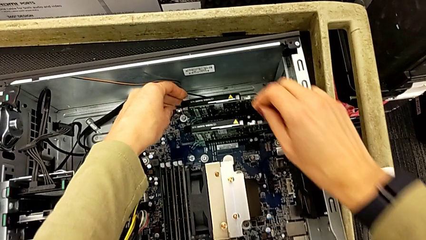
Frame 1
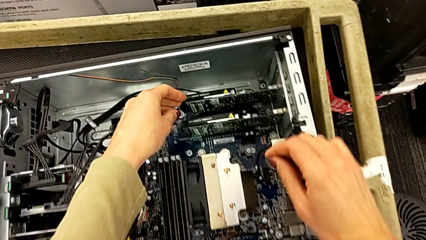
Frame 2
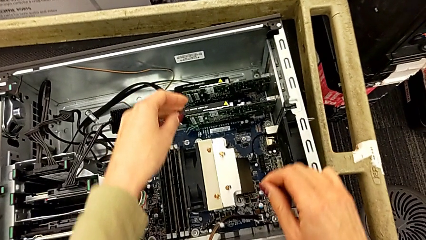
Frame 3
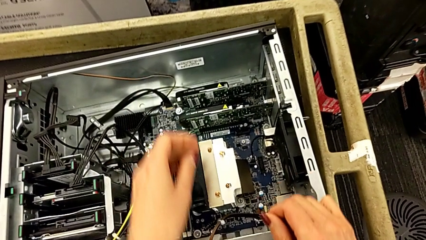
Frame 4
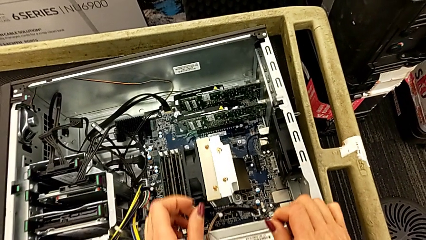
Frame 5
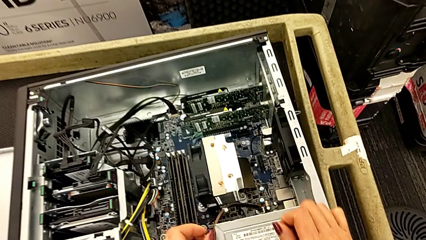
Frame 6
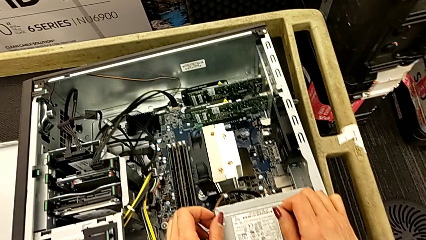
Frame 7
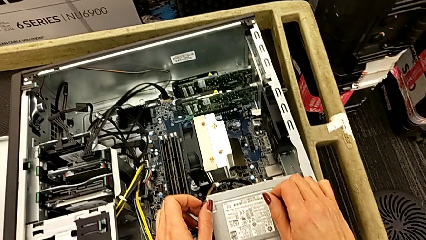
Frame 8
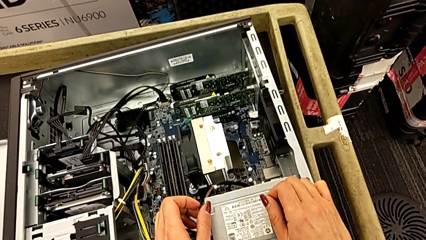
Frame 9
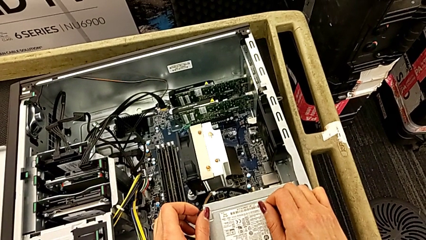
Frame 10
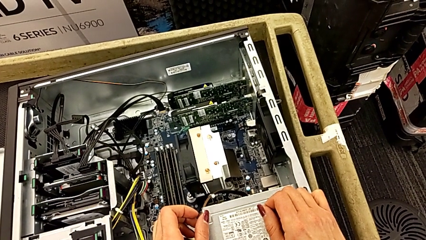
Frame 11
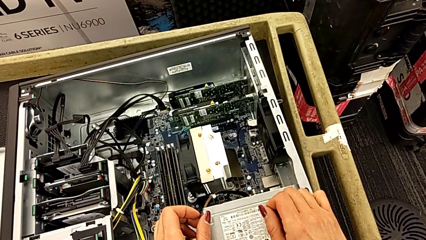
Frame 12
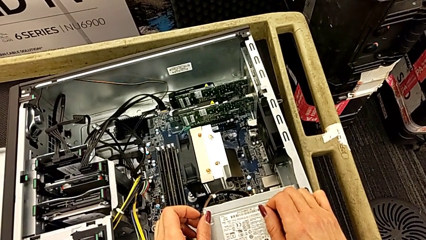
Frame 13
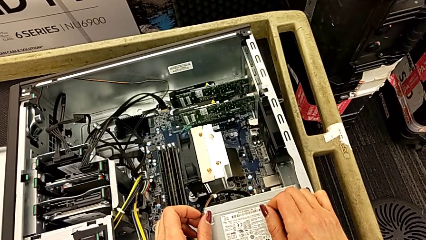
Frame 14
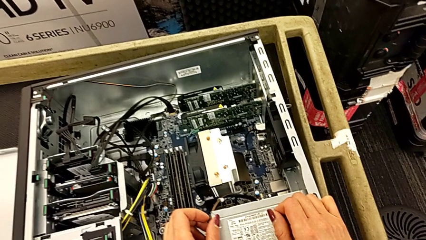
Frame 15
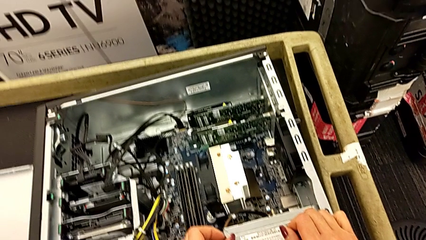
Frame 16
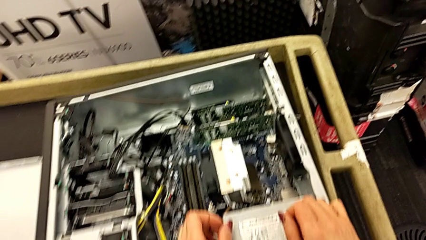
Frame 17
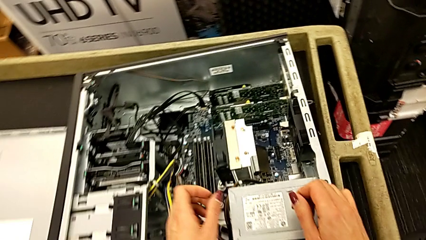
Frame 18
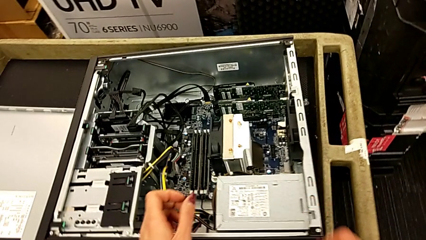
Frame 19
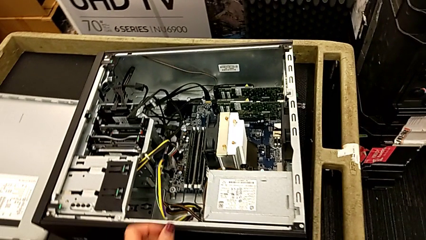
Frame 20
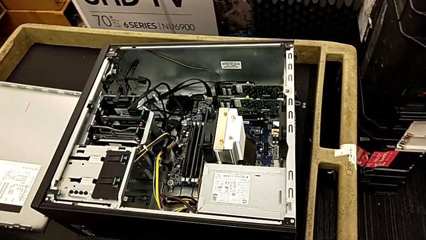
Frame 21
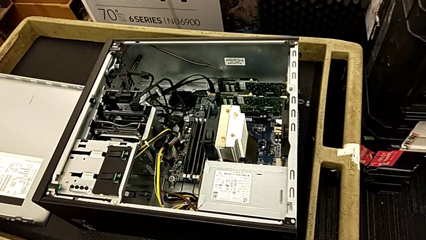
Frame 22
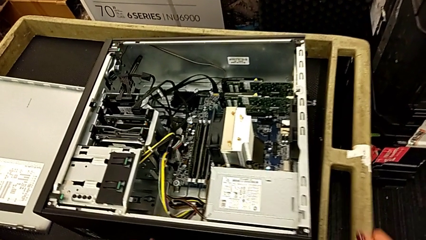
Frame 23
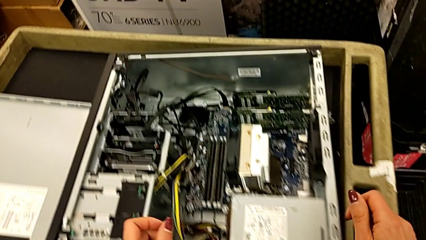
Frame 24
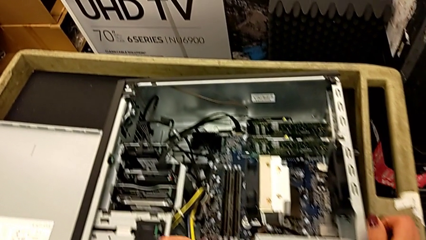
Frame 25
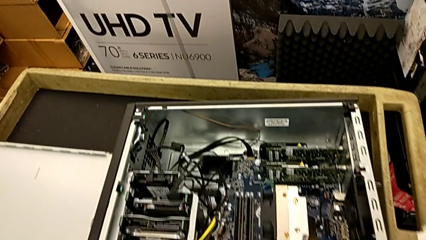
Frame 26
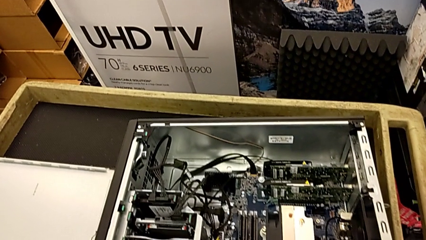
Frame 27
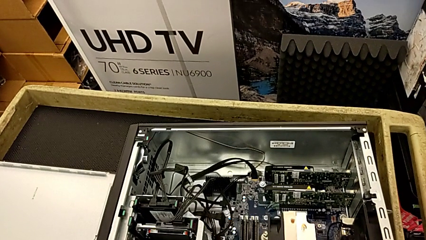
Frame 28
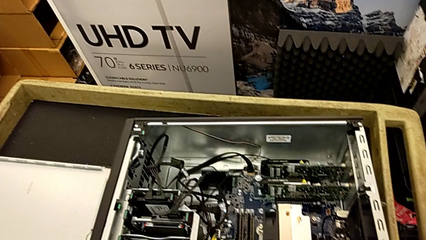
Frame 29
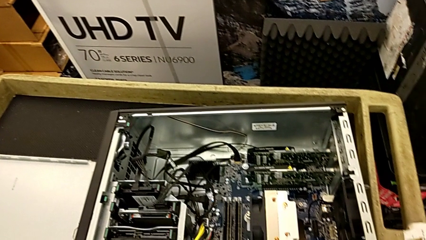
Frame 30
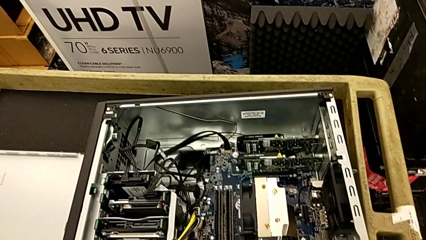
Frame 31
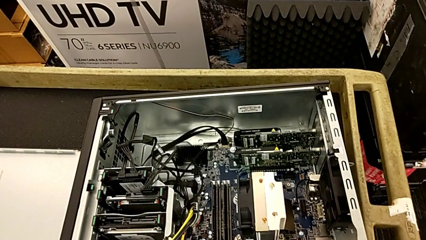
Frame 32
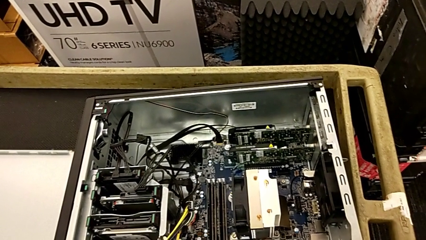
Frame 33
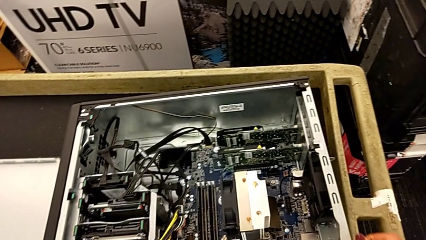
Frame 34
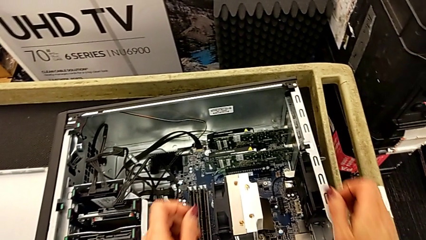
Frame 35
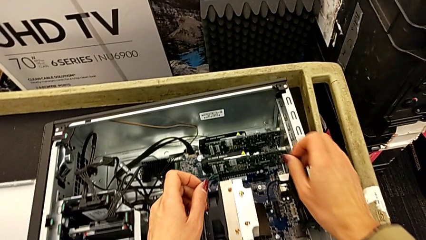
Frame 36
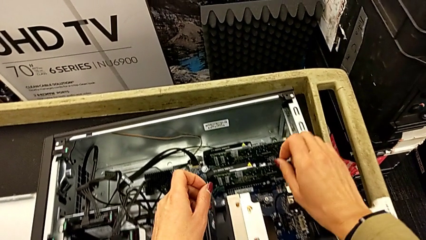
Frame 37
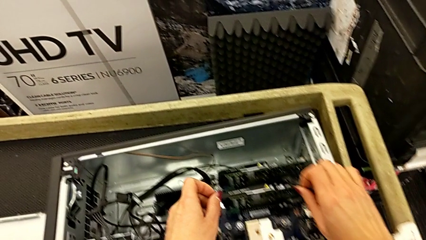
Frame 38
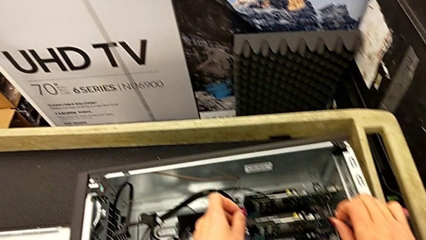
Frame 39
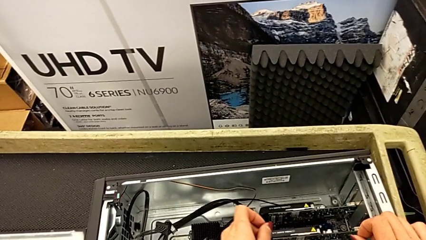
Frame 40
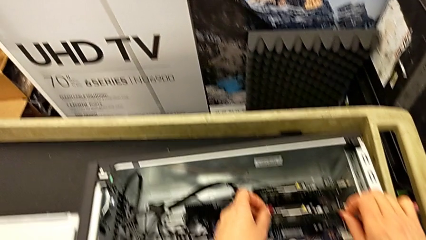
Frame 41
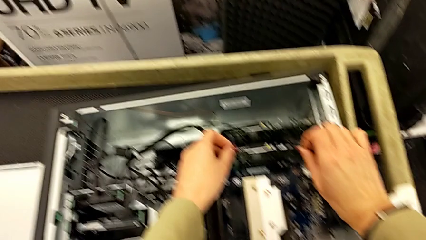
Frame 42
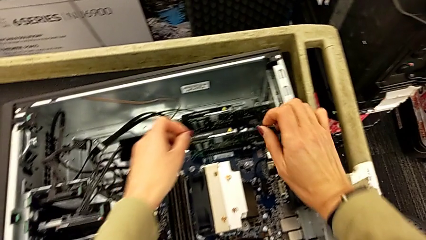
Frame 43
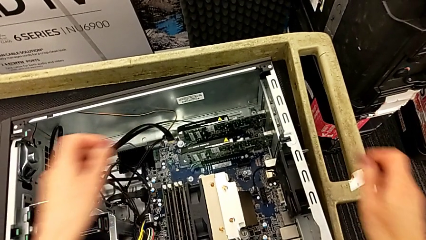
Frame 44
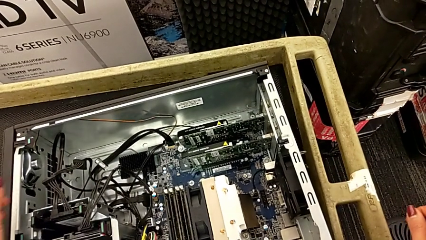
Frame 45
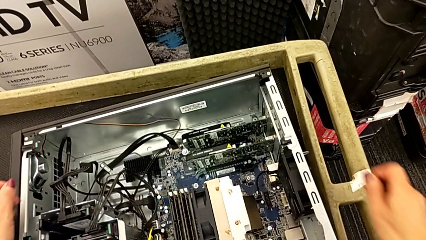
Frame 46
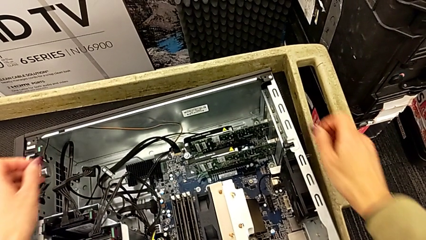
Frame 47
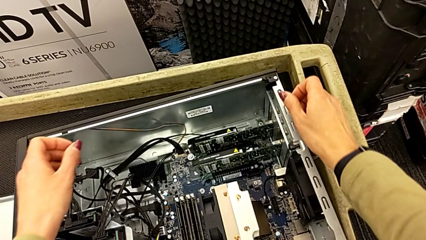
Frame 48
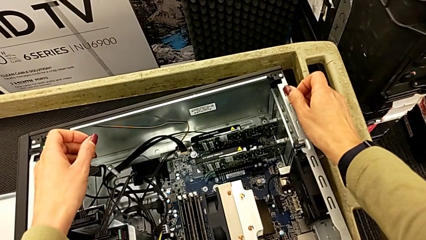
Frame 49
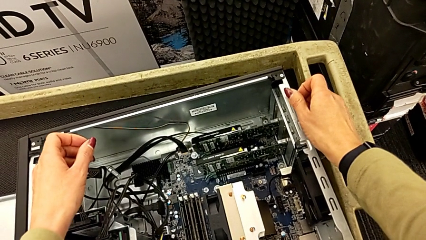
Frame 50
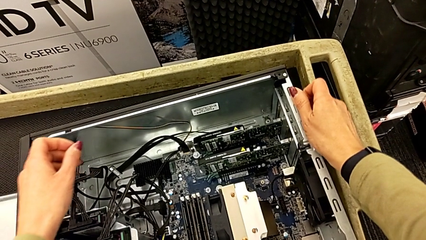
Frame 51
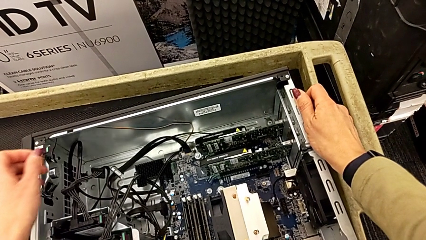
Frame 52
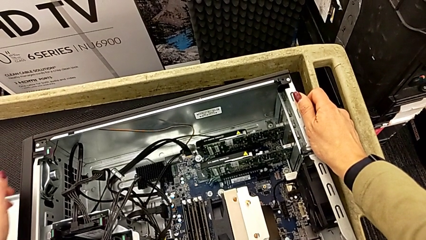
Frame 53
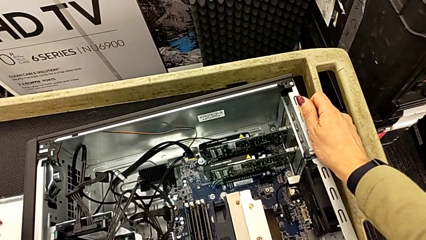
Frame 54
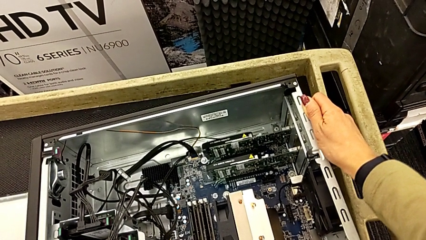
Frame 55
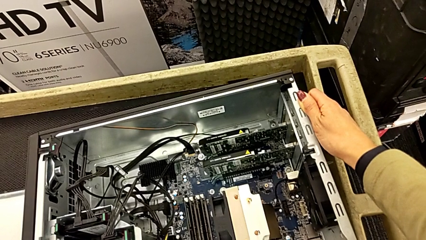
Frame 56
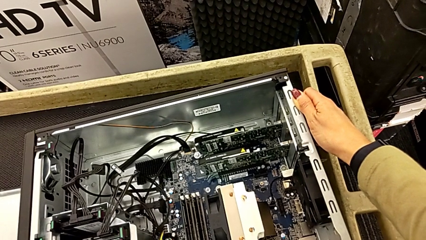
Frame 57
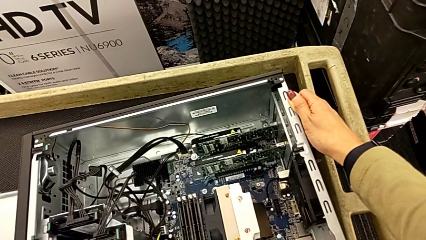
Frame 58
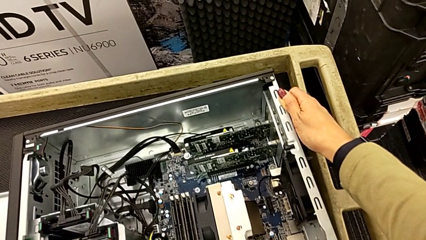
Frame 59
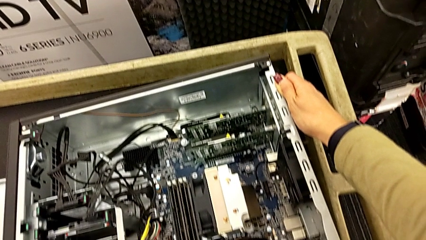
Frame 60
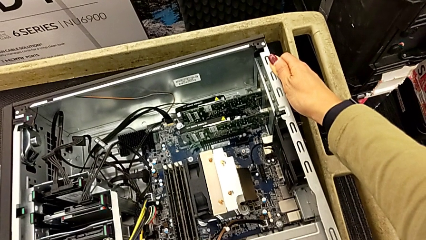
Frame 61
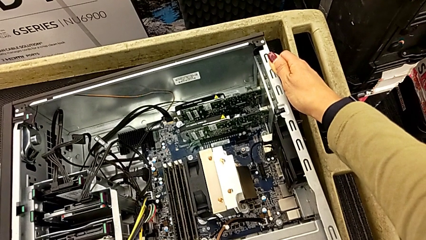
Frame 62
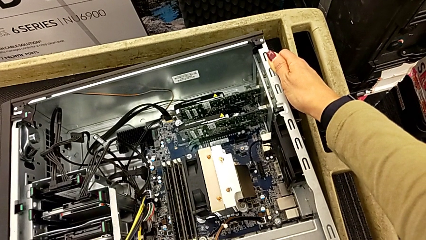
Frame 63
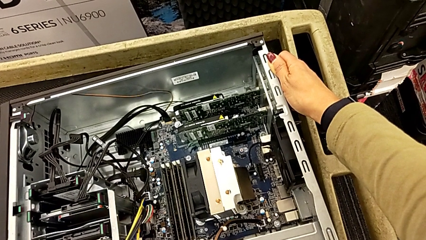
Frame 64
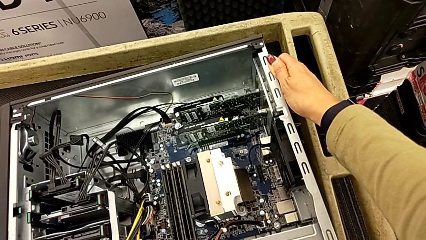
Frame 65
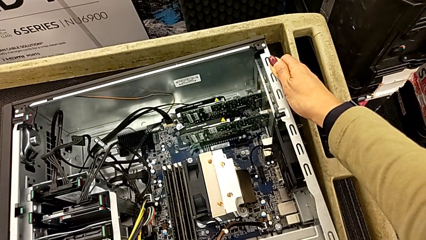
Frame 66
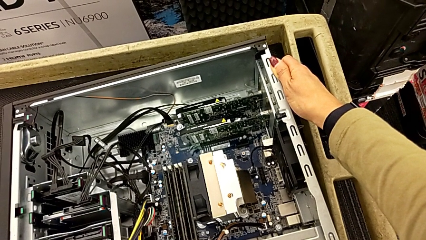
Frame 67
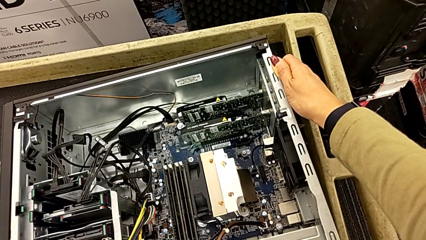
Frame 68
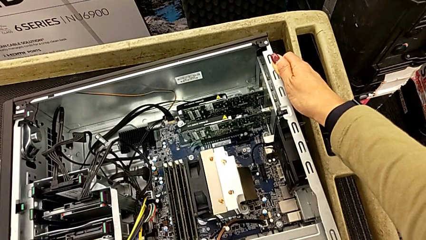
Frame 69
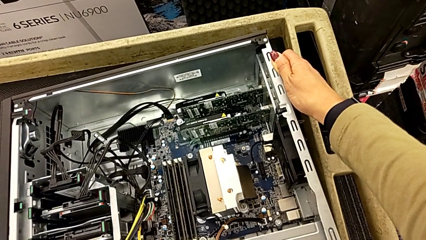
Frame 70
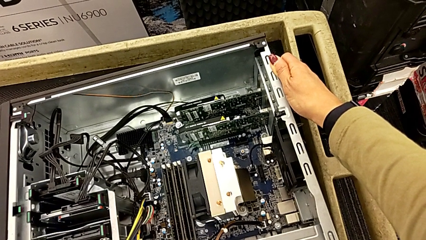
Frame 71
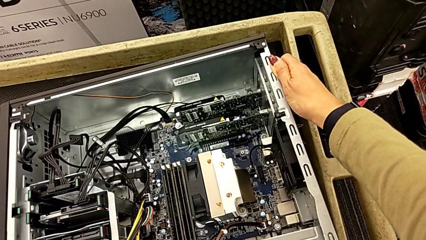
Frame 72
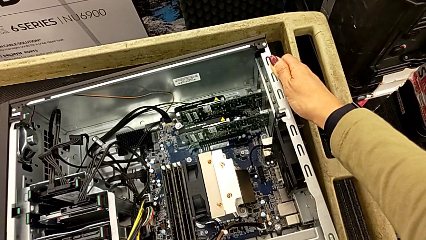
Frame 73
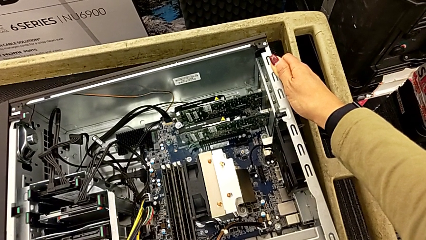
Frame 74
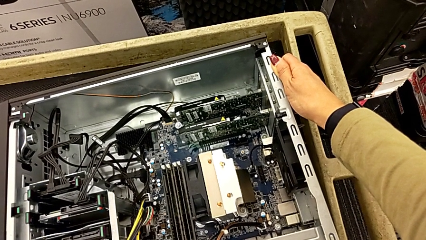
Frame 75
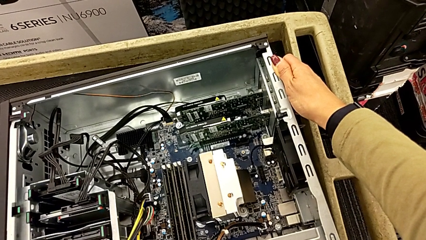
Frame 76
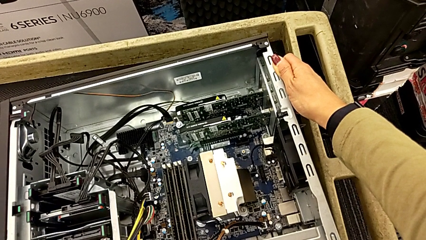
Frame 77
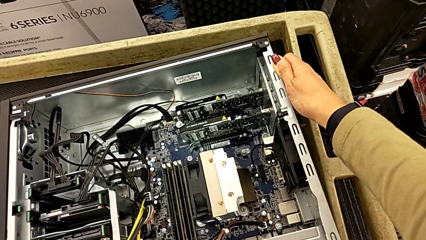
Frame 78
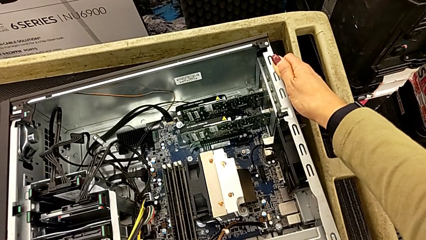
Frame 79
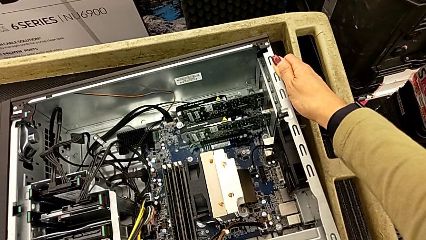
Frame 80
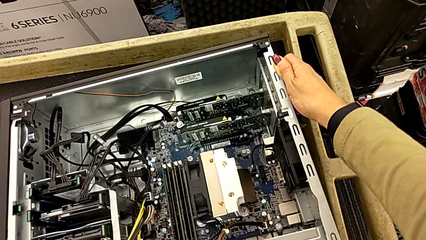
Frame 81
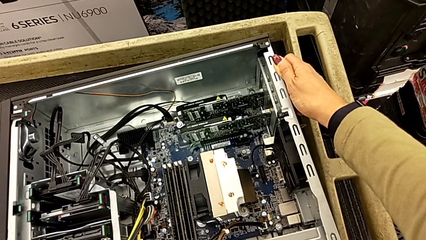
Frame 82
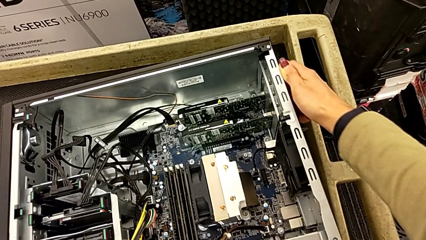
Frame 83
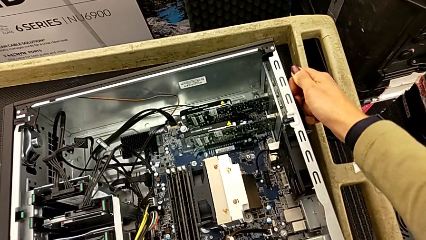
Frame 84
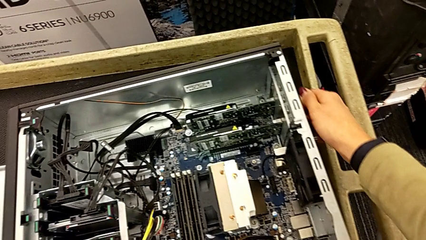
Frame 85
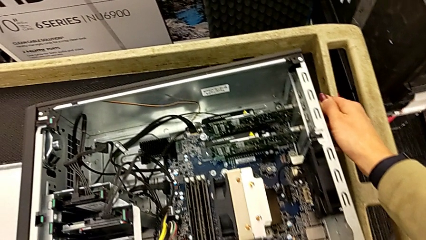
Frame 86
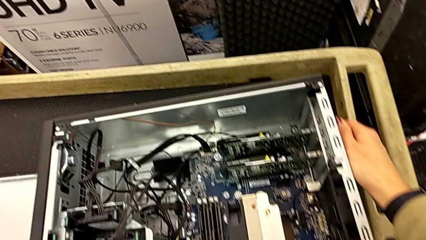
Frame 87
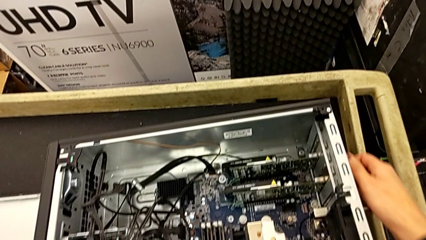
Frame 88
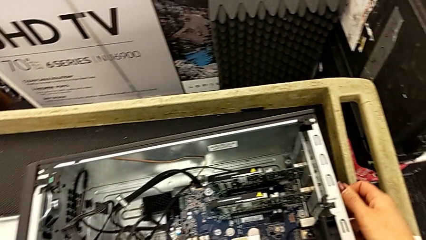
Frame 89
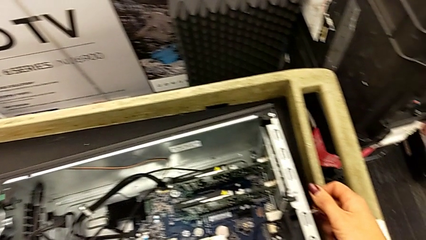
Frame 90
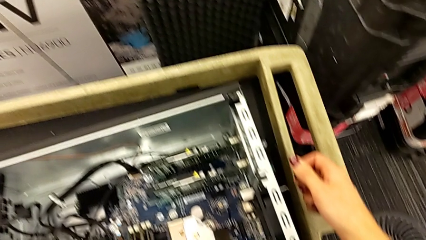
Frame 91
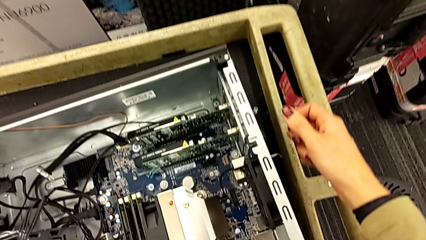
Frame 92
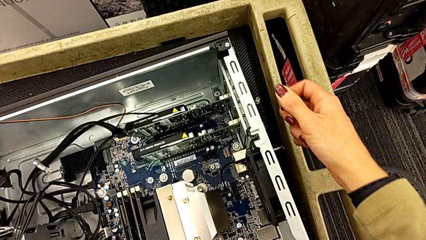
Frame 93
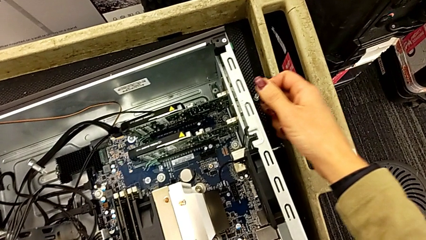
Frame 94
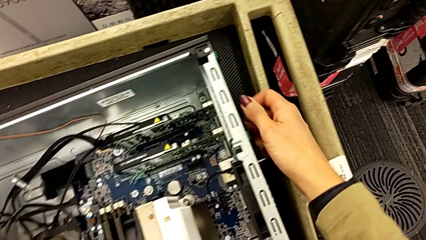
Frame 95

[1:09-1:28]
The camera wearer is removing the first graphic card. They begin to inspect the right computer tab.
